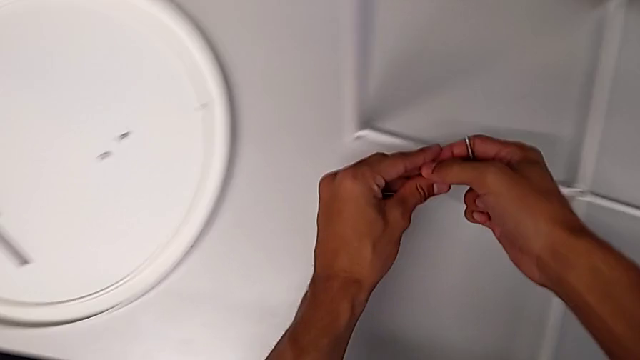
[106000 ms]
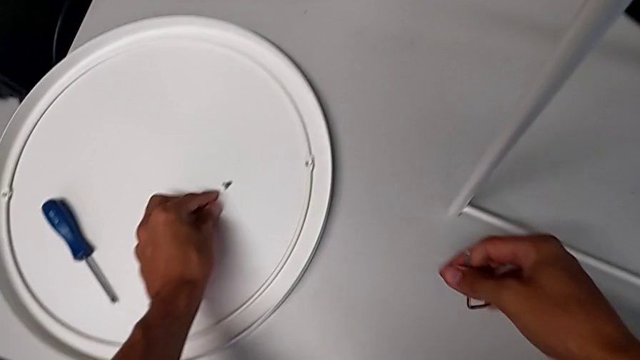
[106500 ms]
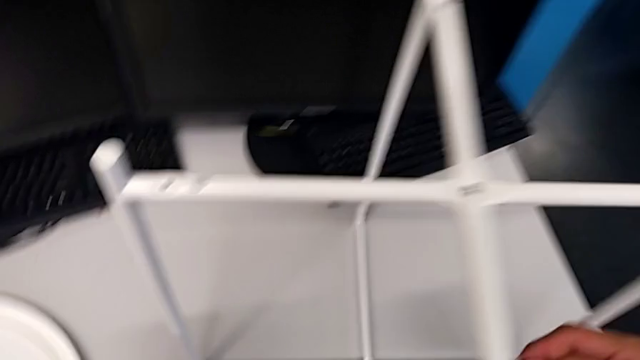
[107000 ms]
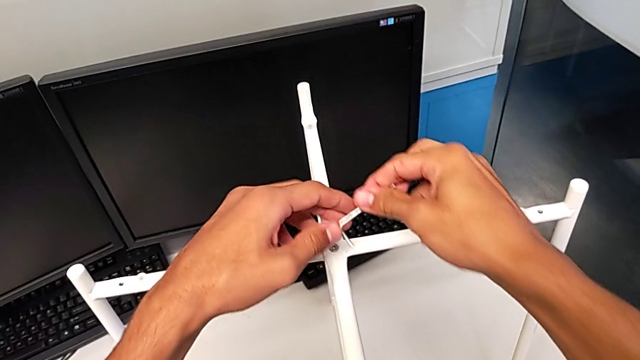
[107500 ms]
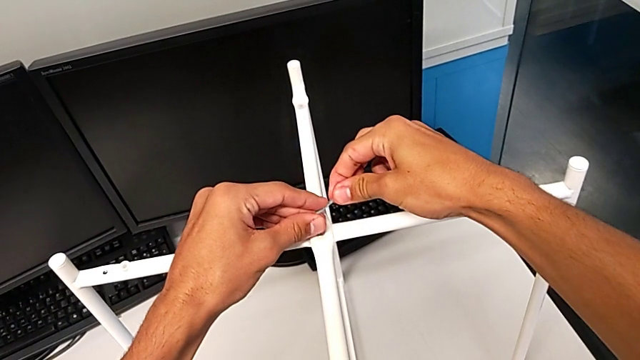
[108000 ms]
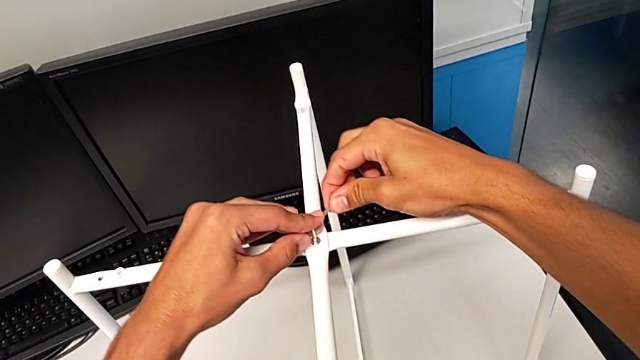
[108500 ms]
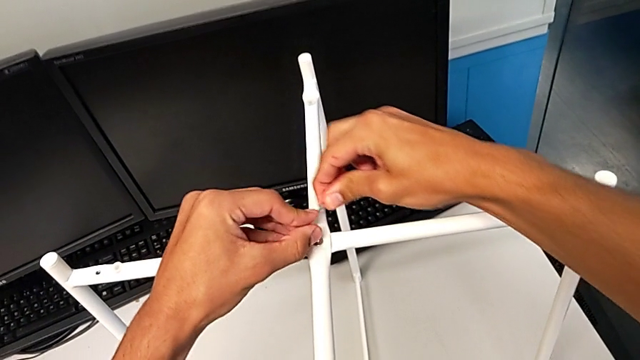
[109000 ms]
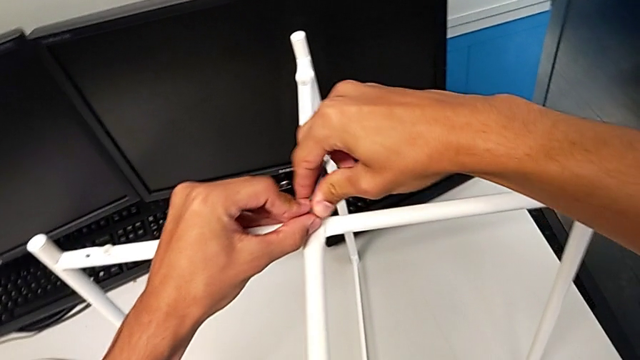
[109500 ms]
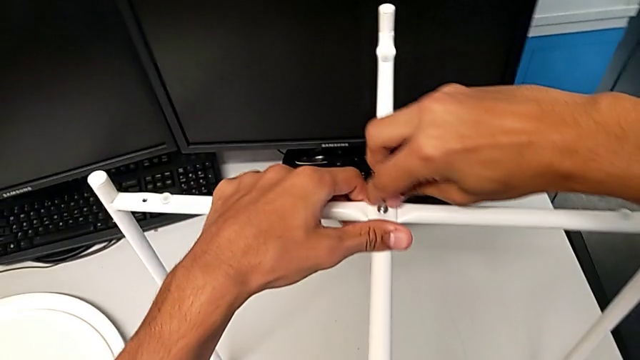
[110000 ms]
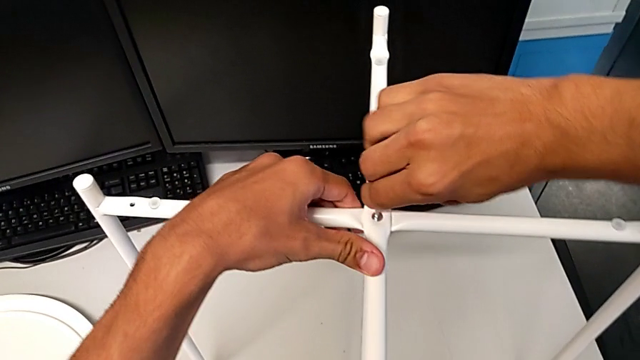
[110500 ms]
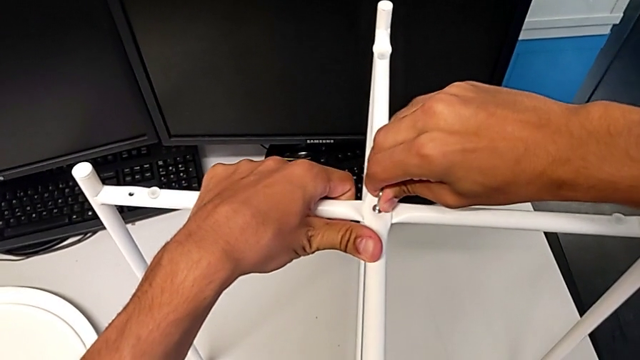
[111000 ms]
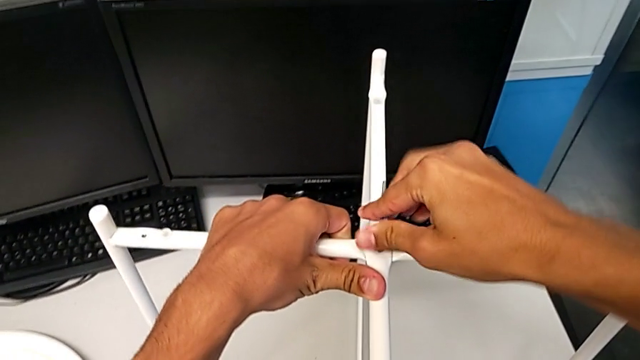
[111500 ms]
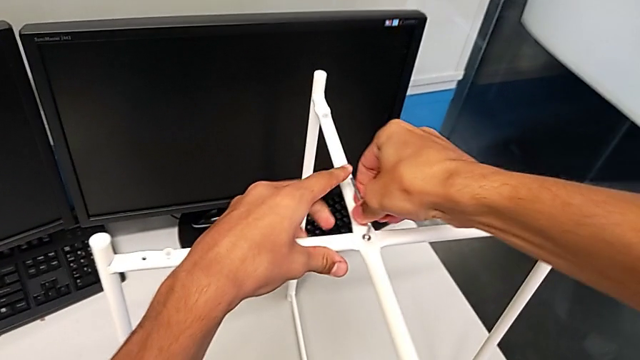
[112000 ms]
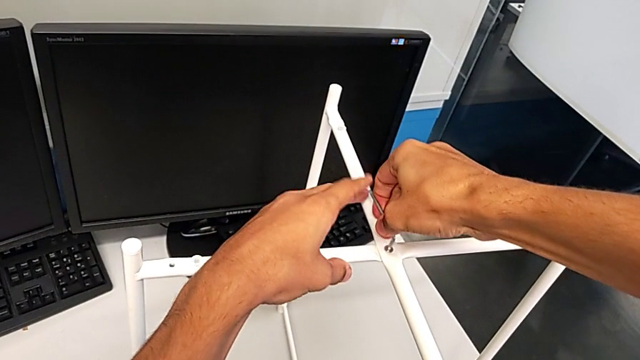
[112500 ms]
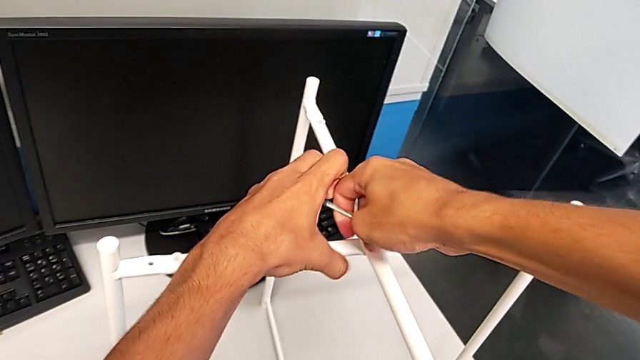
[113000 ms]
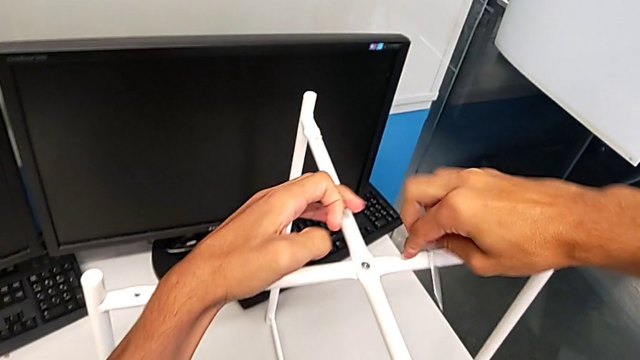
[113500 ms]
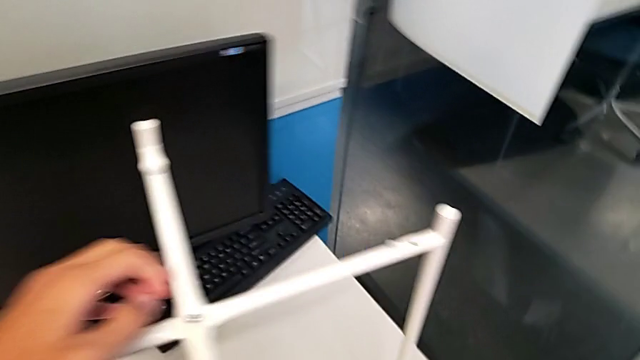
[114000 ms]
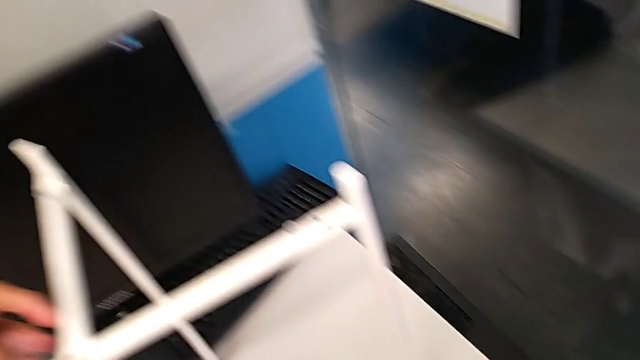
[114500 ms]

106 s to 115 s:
The camera wearer is unscrewing the hex socket head of the legs. They place the hex socket head, insert the Allen wrench, wrongly unscrew the upper hex socket head, rotating the Allen wrench in the tightening direction, unscrew the hex socket head, wrongly drop the Allen wrench and grab it.

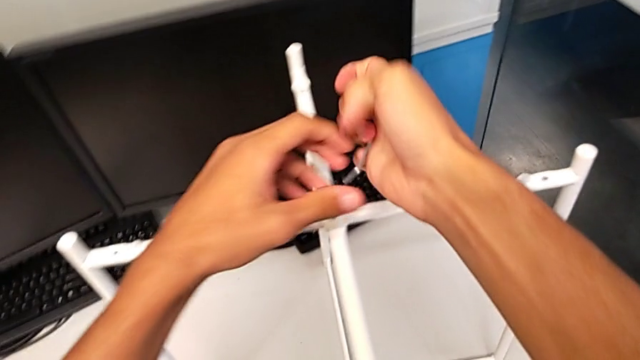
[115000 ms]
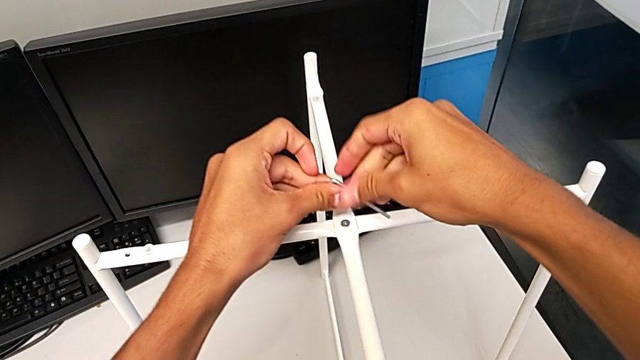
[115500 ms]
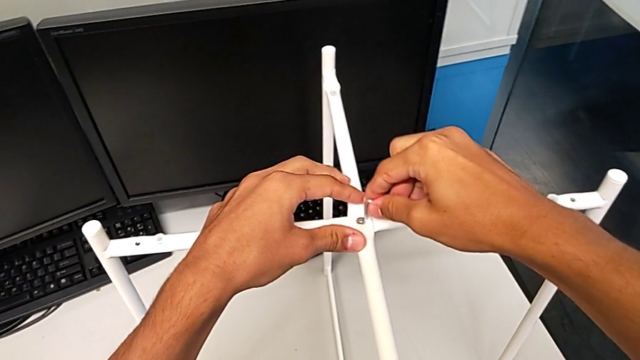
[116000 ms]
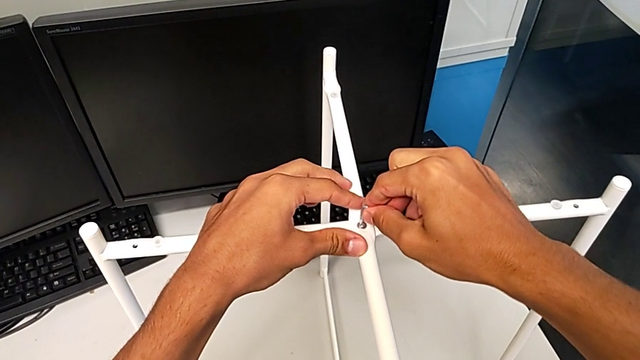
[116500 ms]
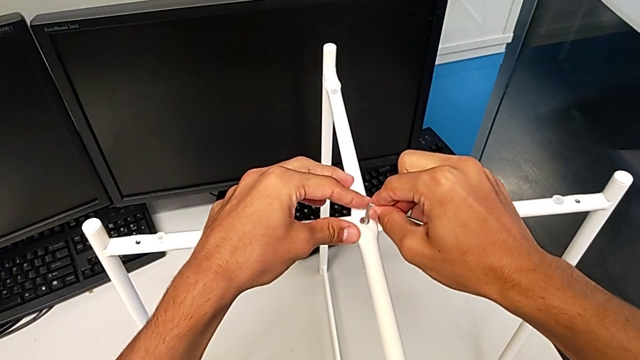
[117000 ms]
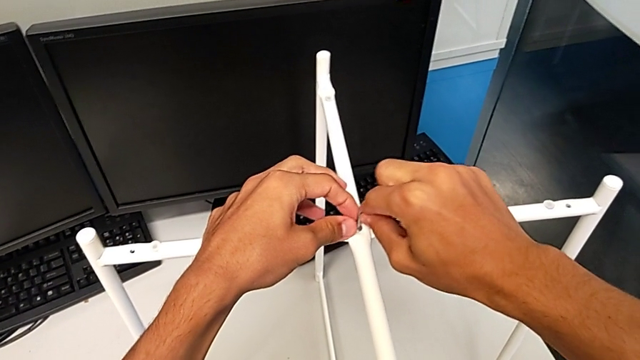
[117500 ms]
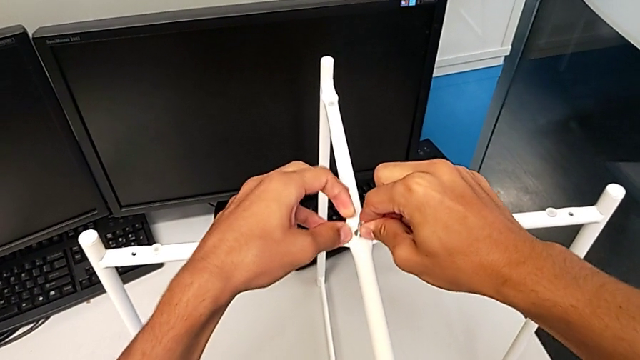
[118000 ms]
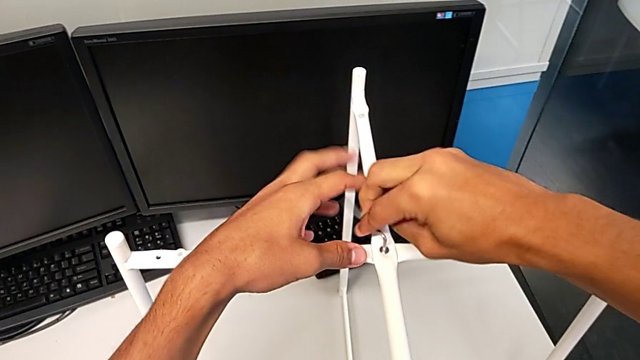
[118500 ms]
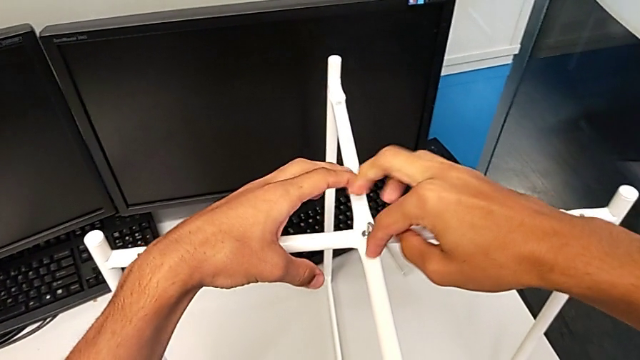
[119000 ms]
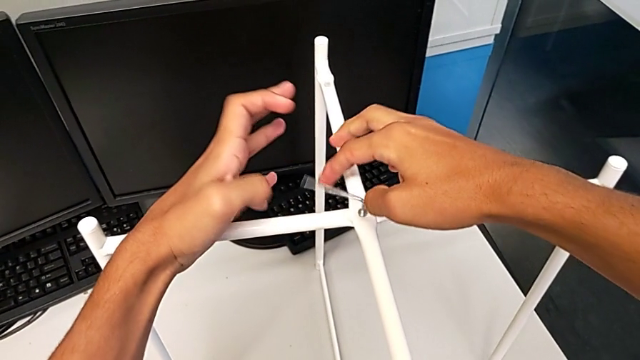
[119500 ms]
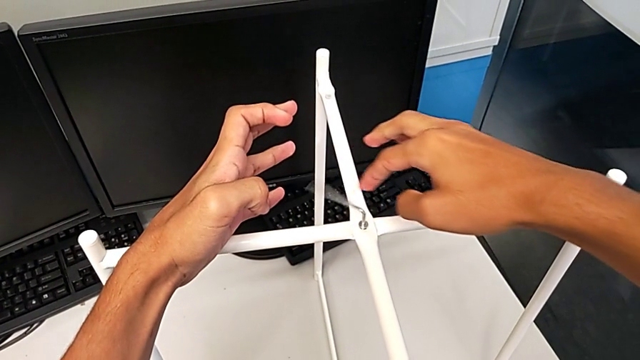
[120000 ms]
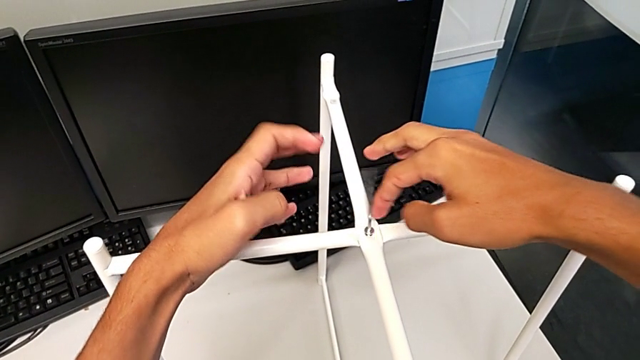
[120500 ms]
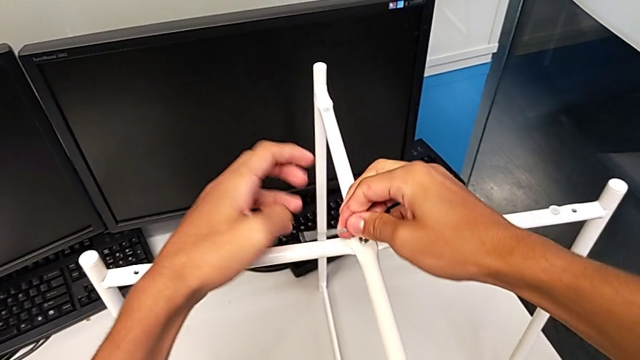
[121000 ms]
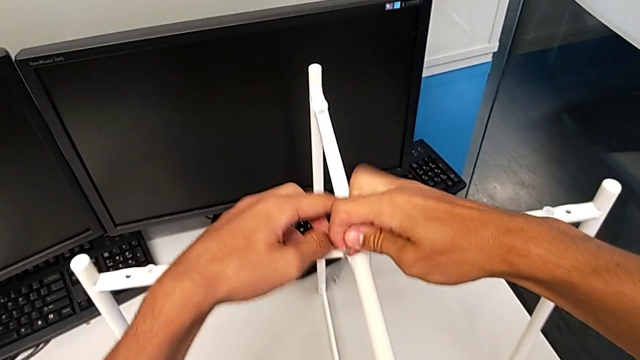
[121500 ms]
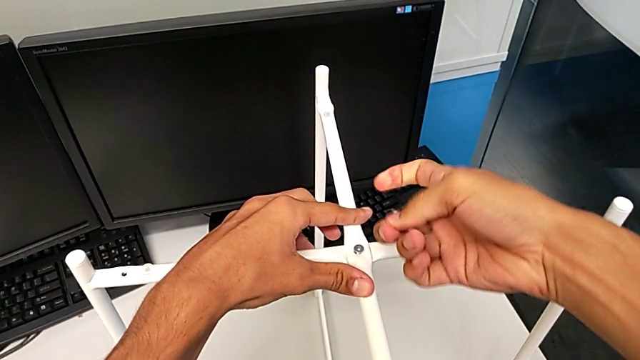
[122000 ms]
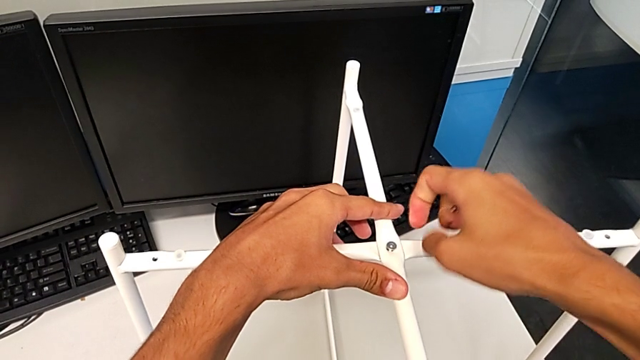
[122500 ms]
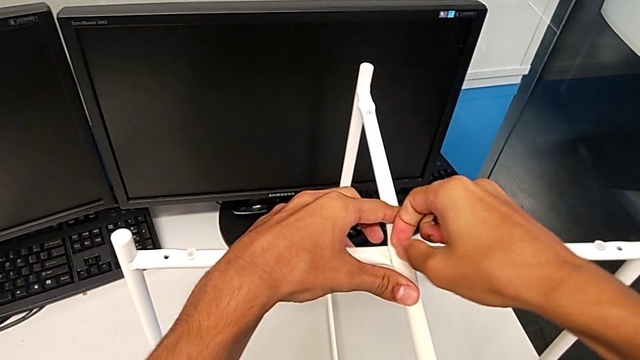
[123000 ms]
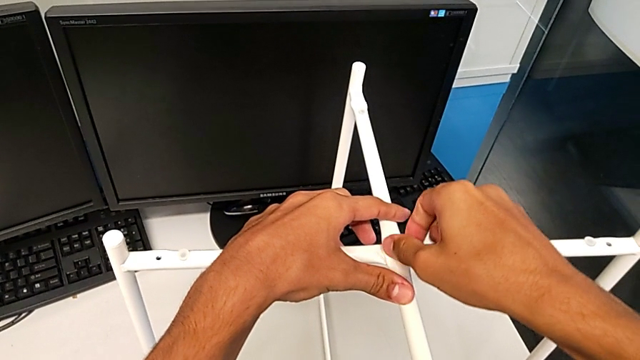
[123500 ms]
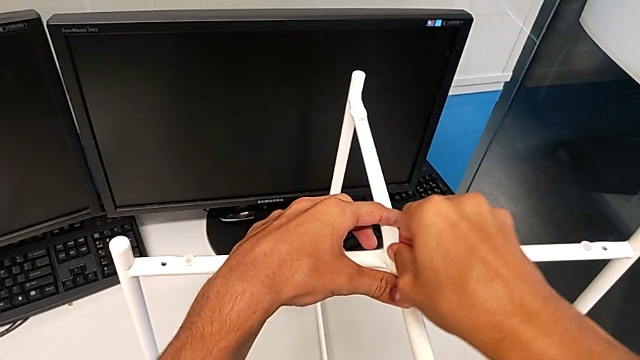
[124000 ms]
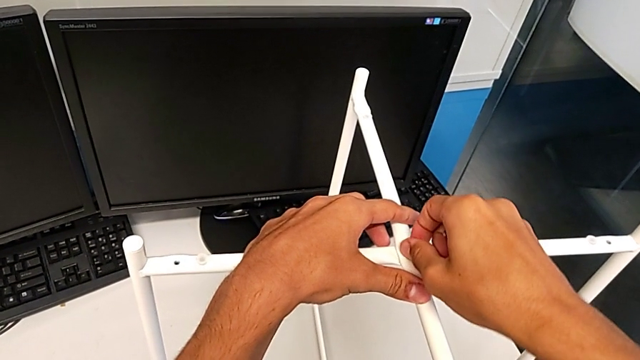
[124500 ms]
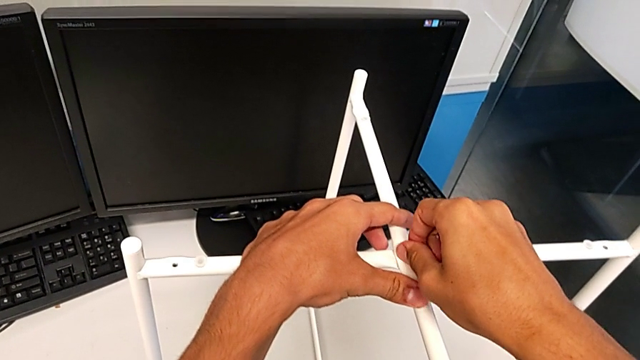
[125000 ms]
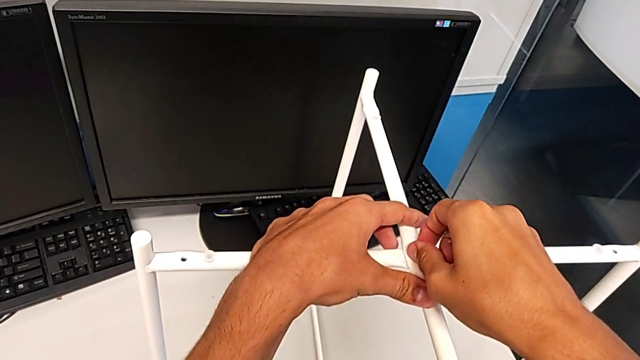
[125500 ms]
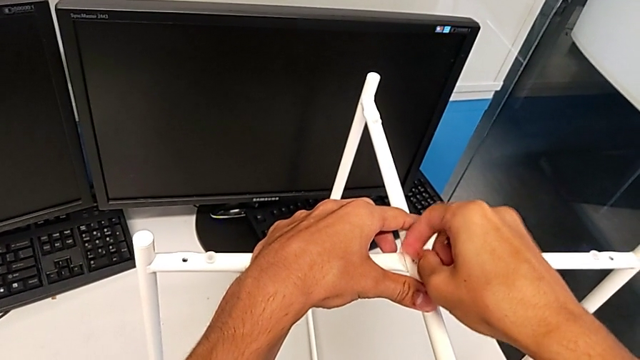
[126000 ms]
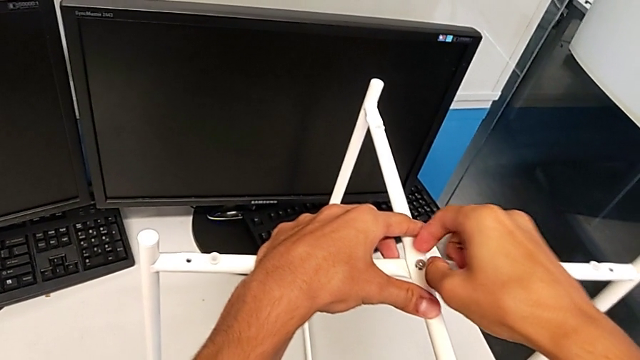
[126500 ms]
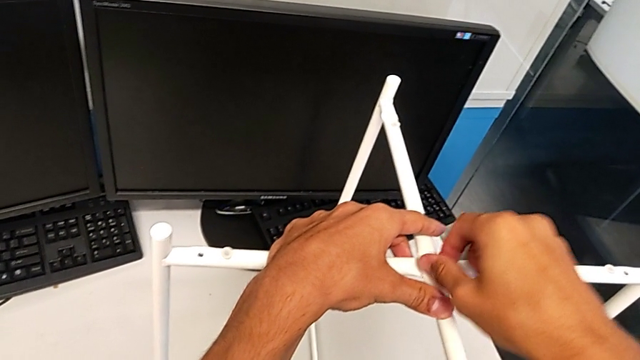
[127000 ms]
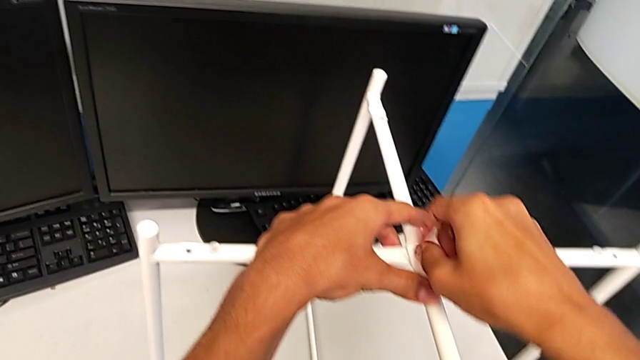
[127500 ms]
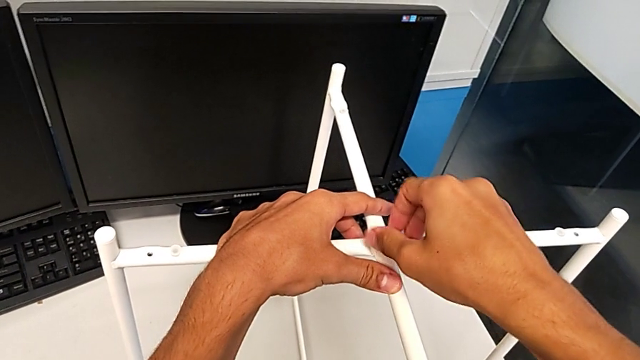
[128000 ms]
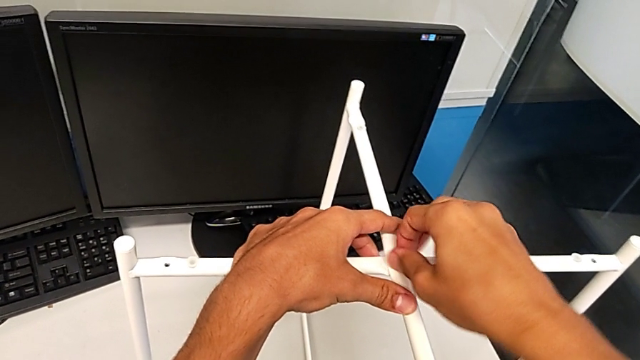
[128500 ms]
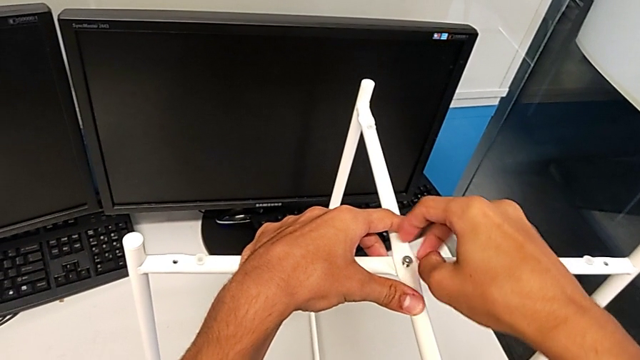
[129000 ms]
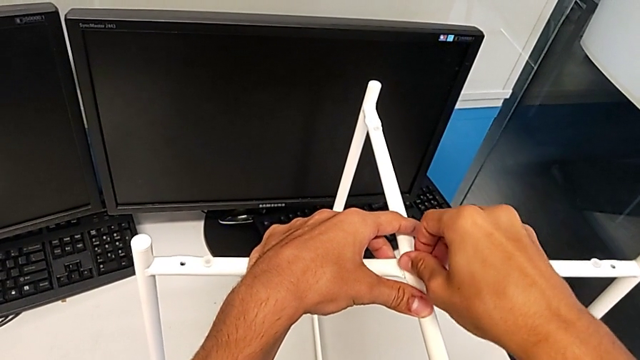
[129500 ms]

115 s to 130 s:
The camera wearer is unscrewing the hex socket head of the legs. They insert the Allen wrench, unscrew the upper hex socket head, withdraw the Allen wrench and begin to unscrew the upper hex socket head.
